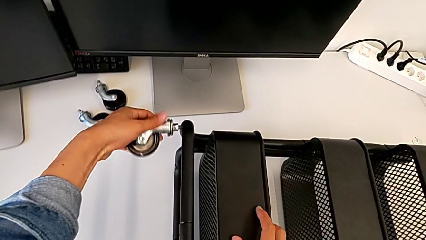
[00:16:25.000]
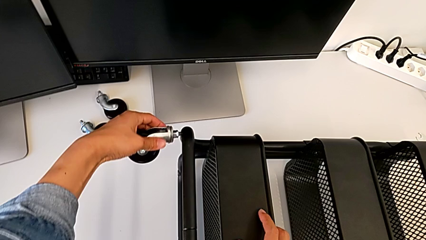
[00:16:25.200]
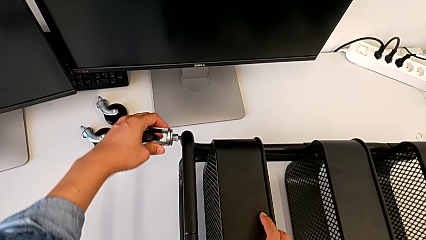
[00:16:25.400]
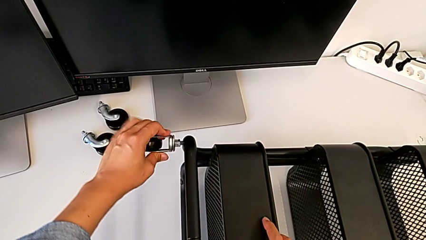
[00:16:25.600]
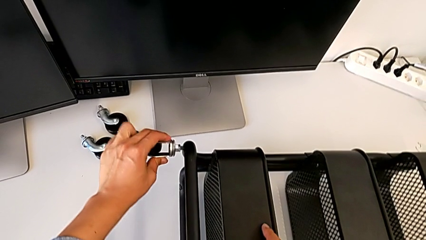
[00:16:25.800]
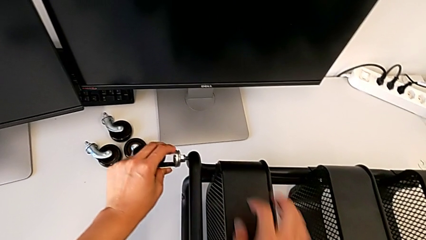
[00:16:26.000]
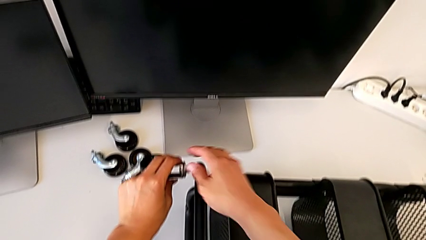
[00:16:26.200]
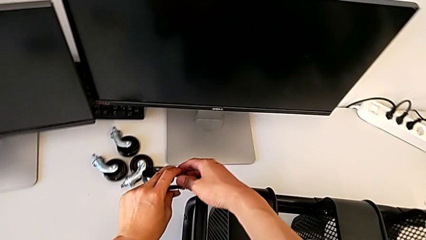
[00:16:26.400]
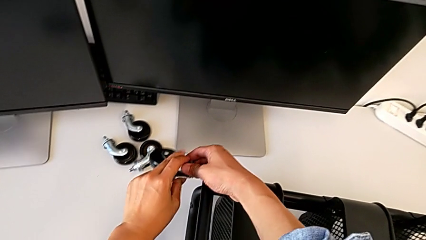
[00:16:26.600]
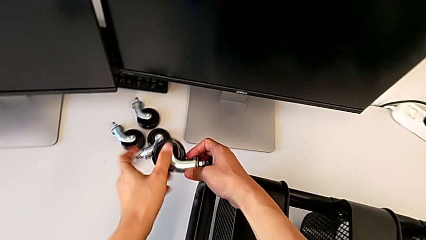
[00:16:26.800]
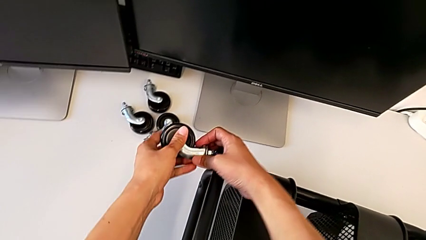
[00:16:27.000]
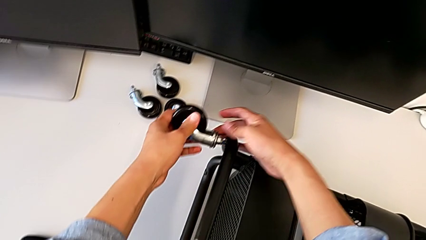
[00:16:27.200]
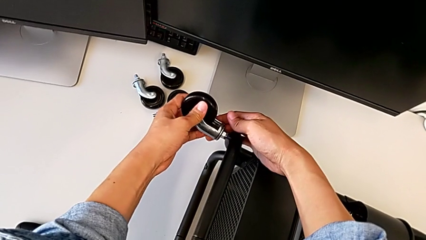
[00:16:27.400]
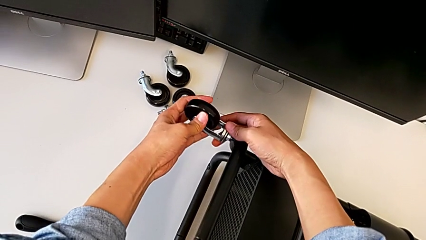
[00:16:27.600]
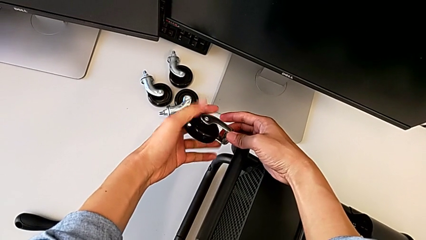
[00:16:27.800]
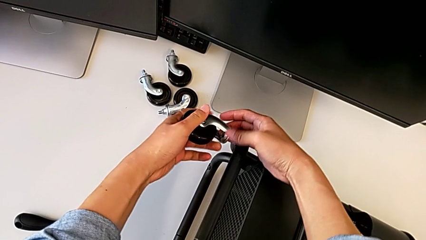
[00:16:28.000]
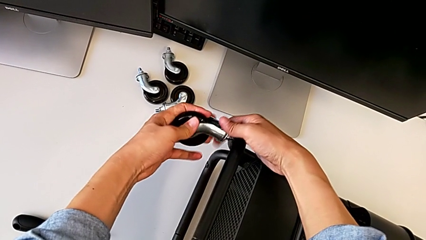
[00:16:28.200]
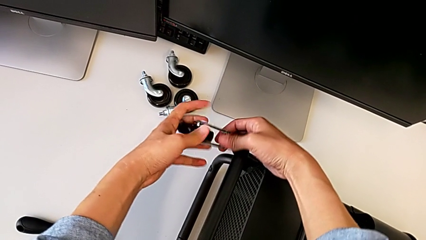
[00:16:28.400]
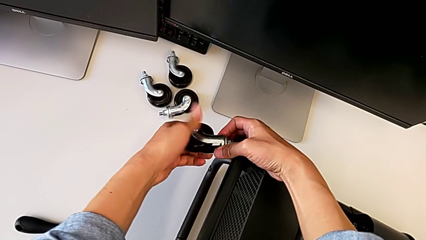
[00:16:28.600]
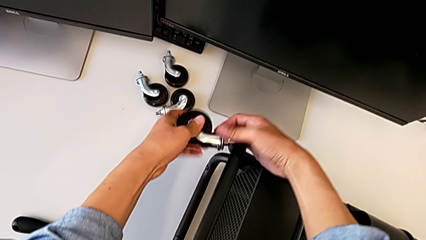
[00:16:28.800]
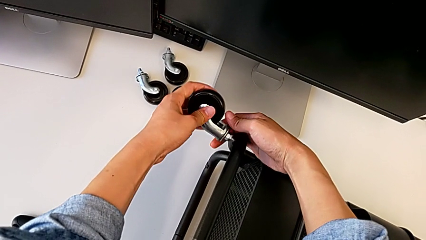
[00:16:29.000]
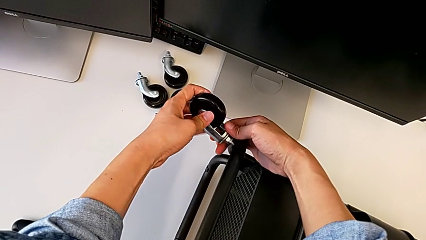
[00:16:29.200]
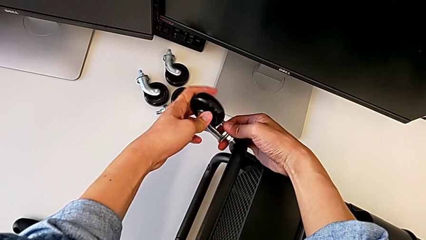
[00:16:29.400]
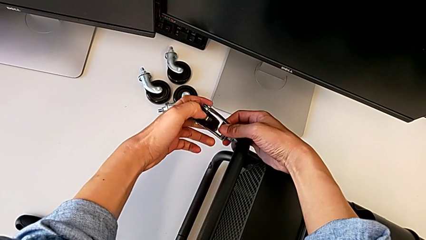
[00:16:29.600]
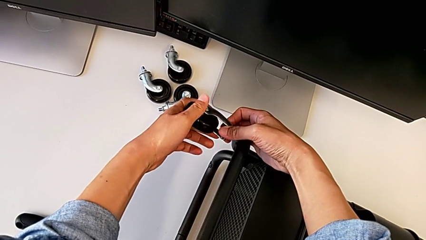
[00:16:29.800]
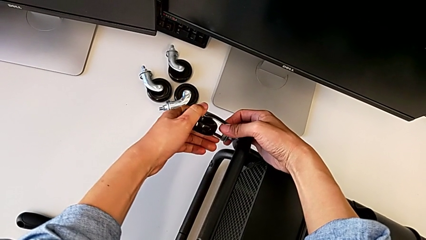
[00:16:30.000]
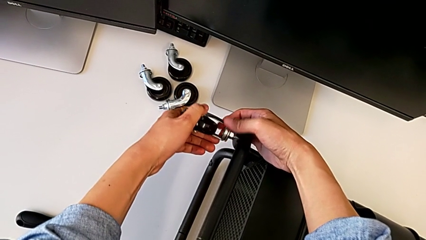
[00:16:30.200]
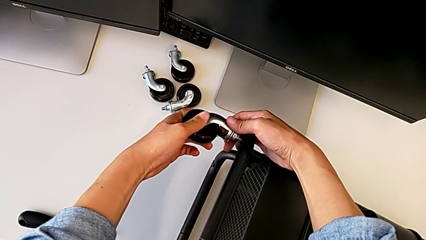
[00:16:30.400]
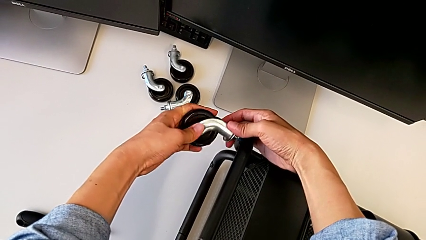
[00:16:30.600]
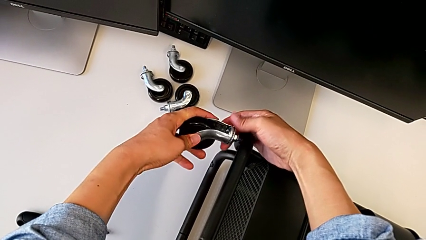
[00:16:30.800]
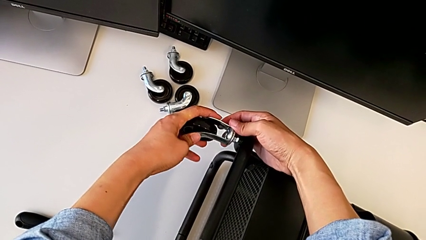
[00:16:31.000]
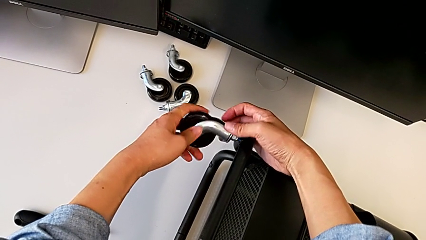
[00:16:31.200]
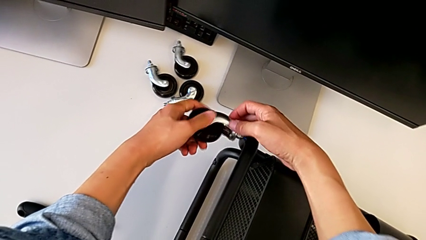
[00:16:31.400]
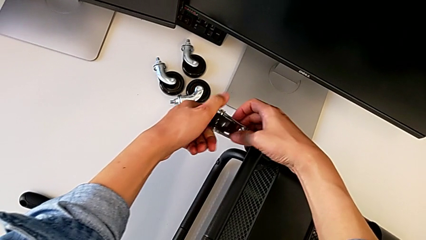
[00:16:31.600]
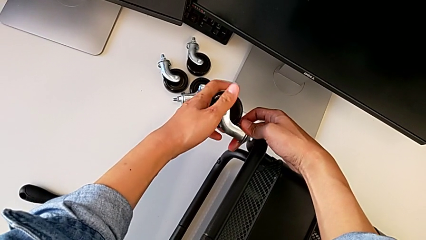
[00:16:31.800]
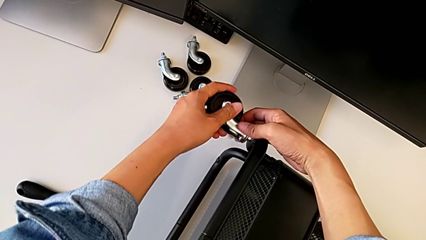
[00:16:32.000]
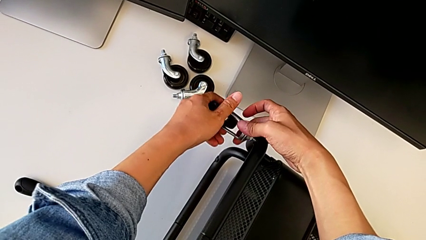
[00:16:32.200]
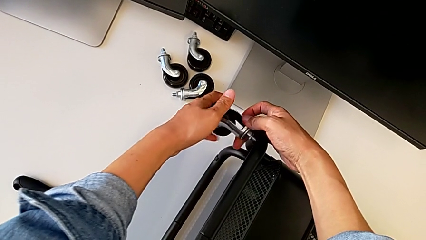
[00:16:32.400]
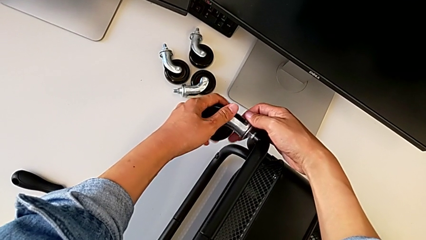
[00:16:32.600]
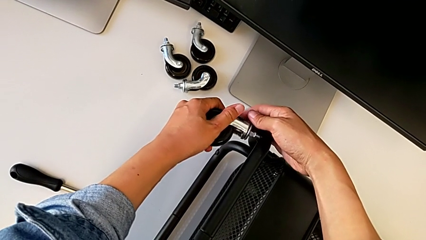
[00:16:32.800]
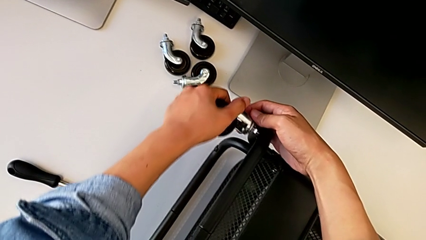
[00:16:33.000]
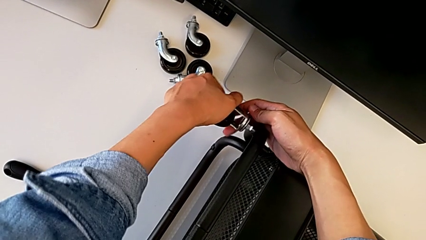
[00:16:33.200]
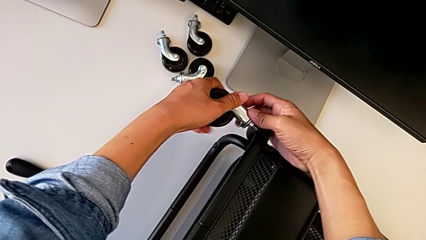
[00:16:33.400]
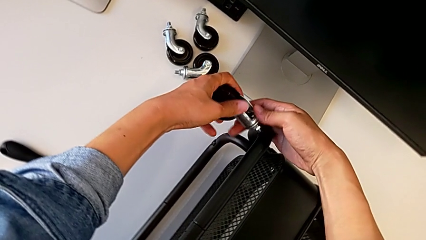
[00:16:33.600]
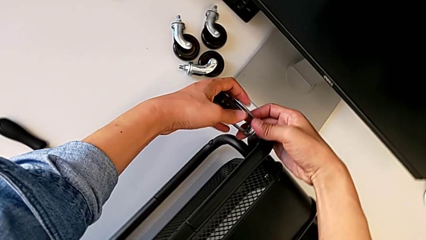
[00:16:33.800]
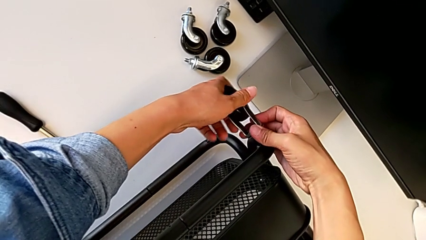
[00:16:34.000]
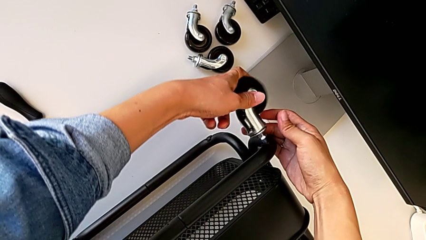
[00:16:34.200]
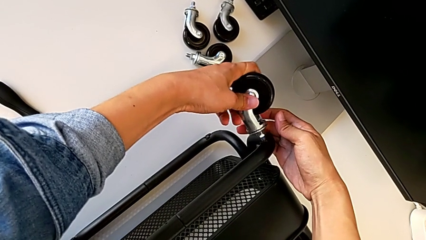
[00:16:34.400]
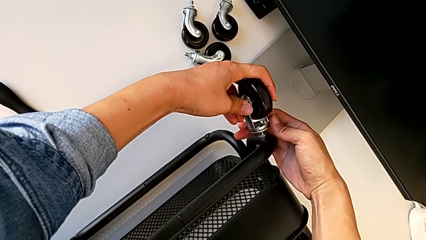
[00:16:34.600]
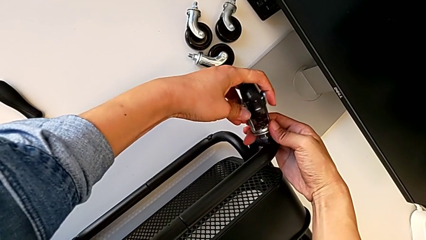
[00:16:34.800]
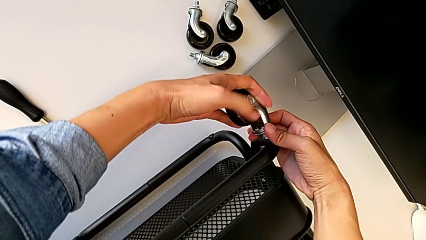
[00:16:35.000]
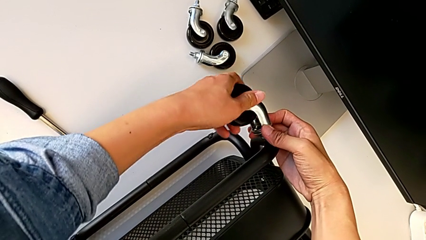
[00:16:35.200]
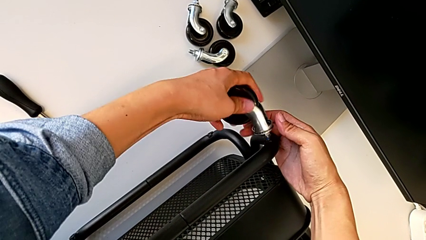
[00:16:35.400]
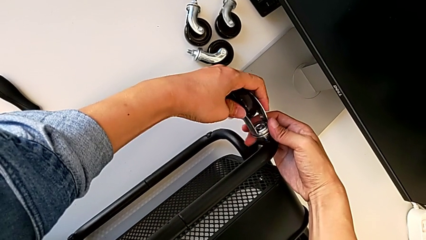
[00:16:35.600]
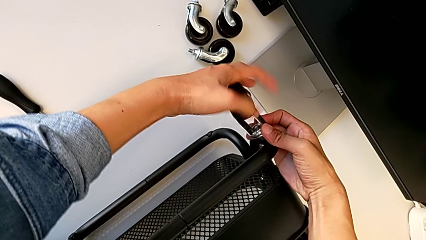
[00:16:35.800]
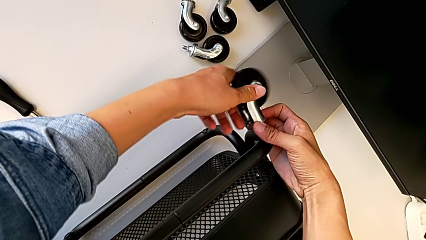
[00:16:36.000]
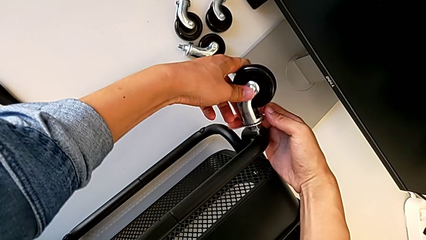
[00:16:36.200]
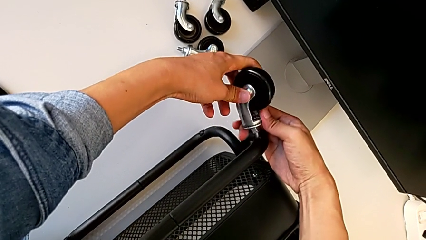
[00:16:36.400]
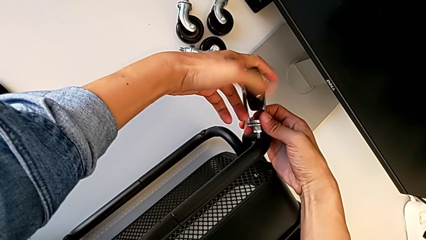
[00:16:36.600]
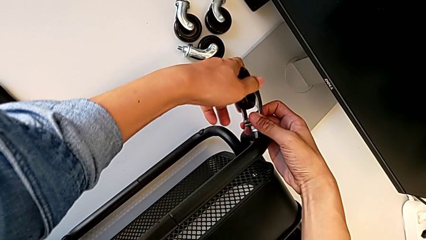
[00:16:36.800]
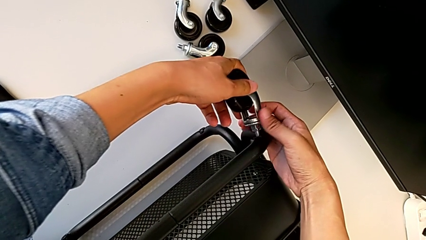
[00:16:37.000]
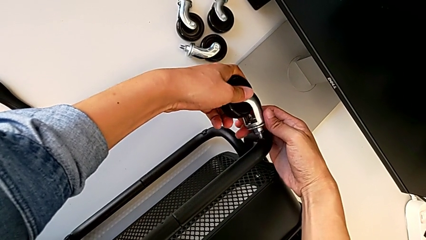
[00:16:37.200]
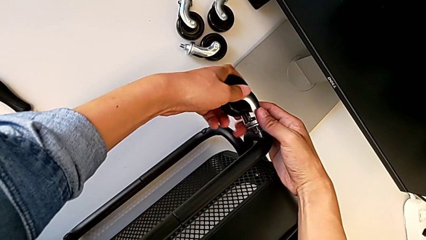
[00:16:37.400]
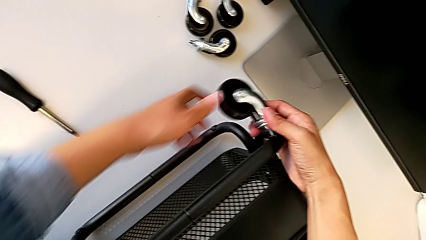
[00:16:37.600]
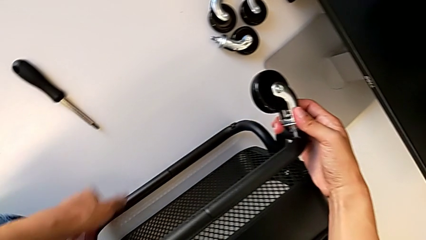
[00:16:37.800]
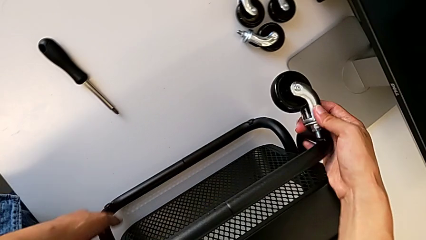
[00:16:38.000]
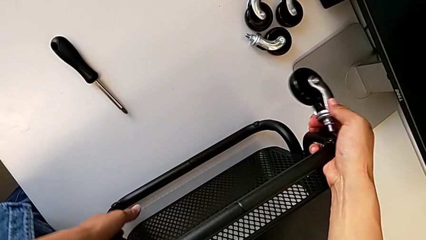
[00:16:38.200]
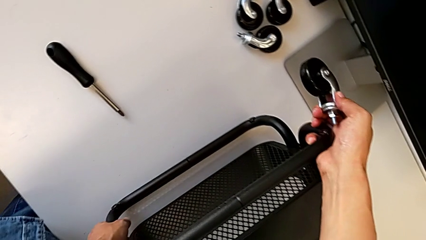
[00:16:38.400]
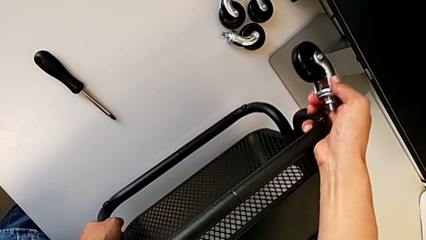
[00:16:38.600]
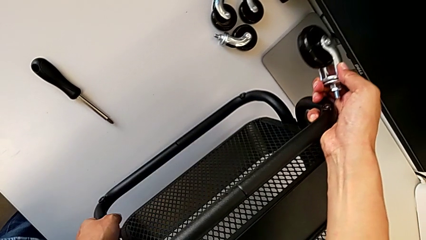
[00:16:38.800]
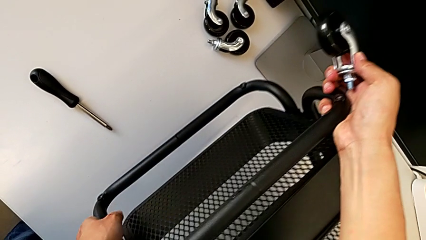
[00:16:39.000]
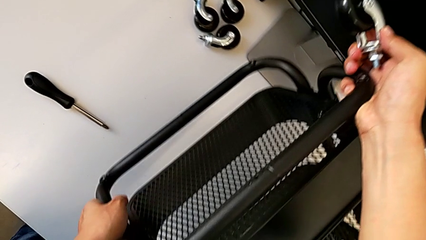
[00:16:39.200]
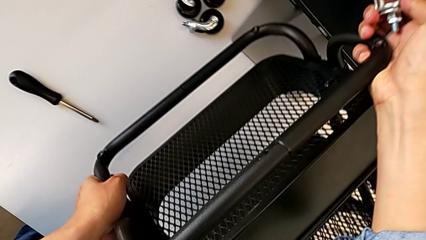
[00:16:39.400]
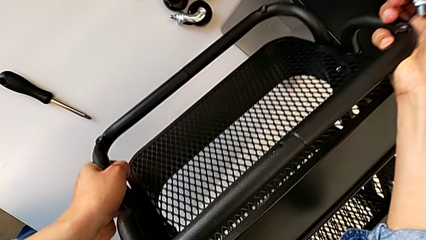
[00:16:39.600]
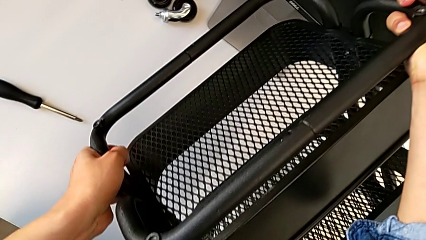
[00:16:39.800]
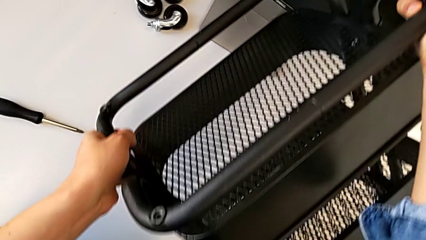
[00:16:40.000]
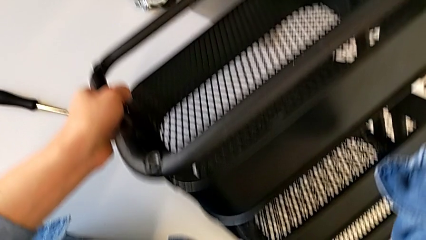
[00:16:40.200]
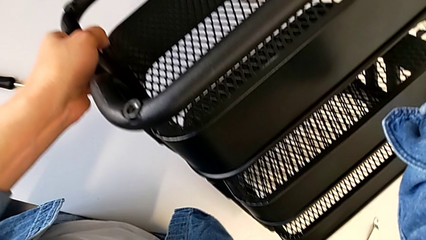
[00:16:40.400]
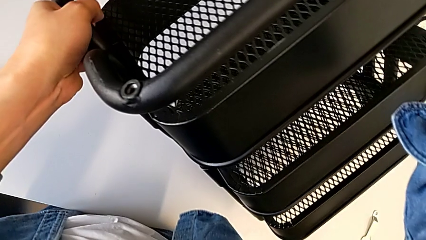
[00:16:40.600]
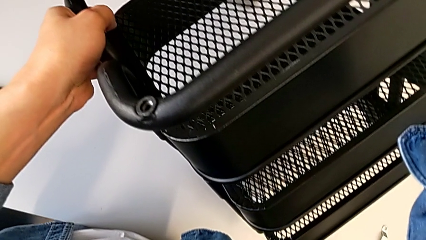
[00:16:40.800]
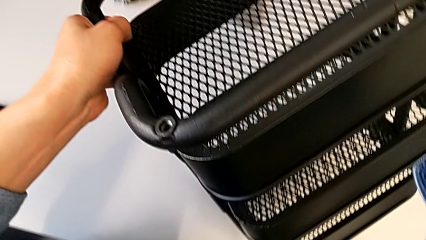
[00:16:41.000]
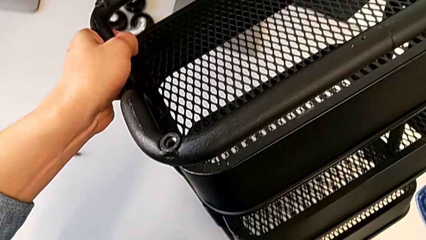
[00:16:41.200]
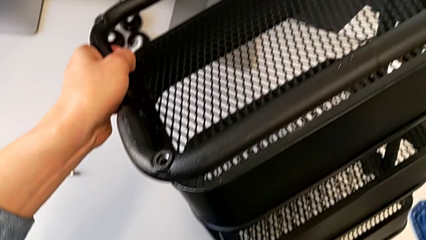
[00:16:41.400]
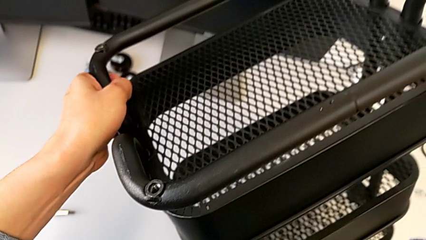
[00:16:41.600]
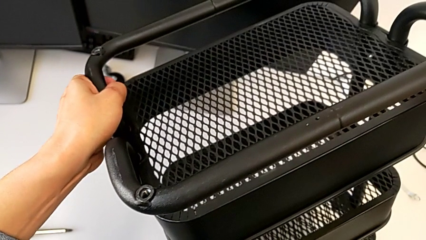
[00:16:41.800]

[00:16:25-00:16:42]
The camera wearer is assembling four wheels. They screw the first wheel and begin to rotate the base.
